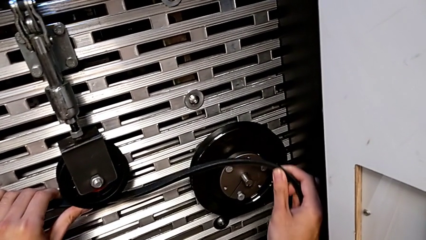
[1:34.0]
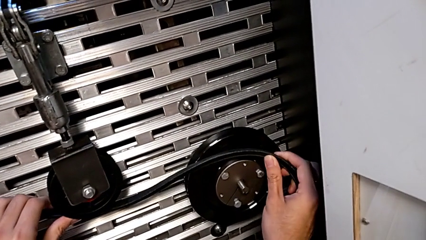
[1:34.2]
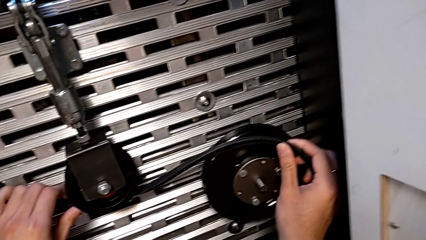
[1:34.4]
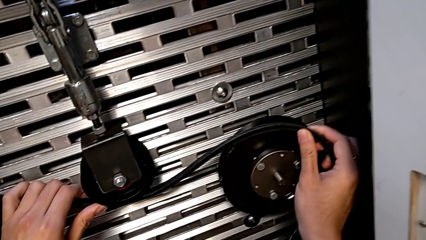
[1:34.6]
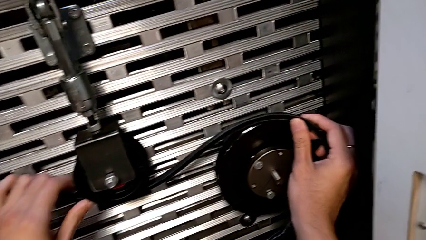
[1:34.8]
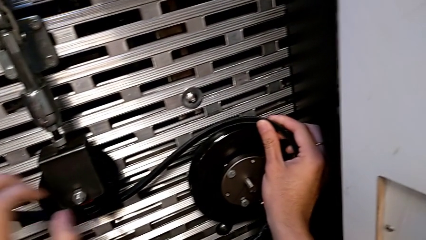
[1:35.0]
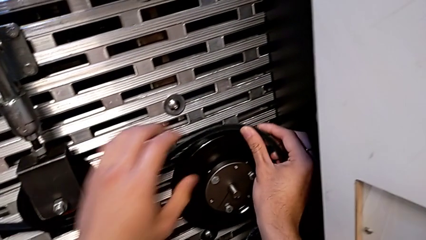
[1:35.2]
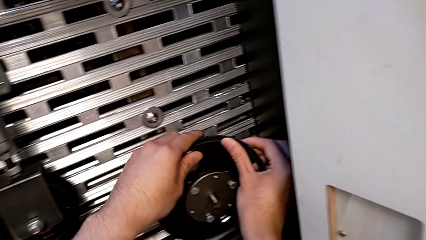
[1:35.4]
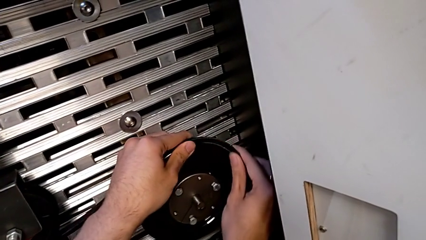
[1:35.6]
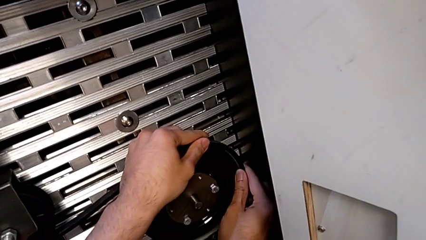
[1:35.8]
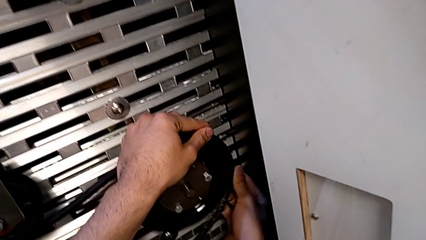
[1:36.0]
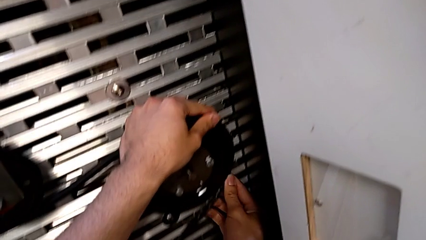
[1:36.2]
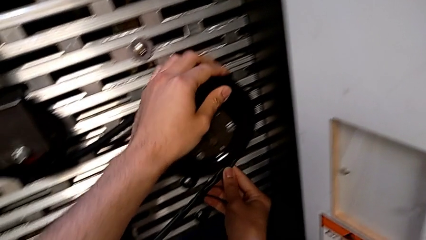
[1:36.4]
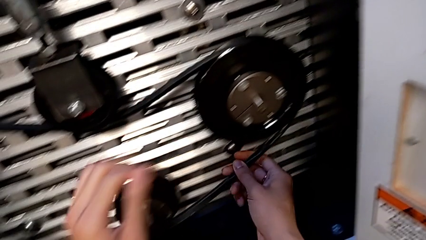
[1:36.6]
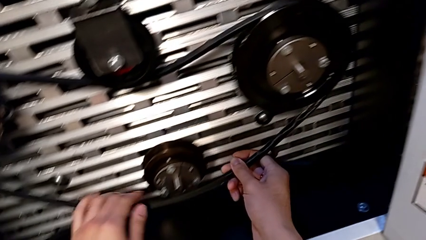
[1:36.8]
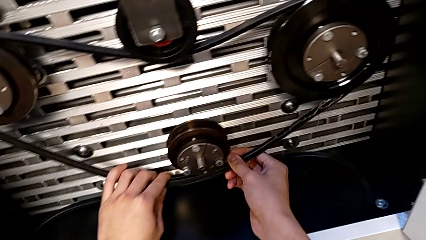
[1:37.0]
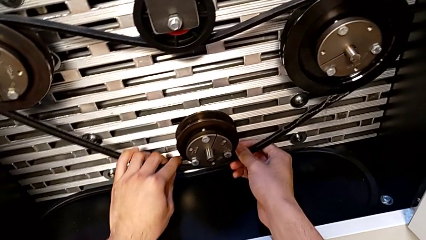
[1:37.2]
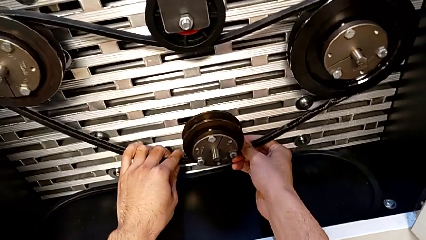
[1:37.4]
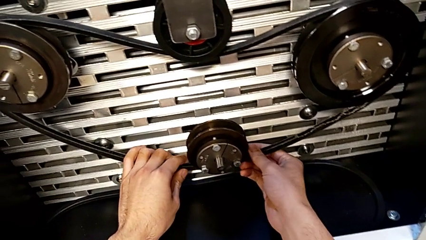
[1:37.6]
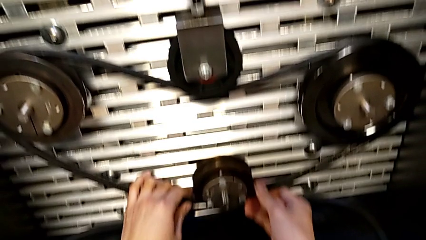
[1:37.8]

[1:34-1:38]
The camera wearer is assembling the new belt for the old one. They keep assembling the old belt.

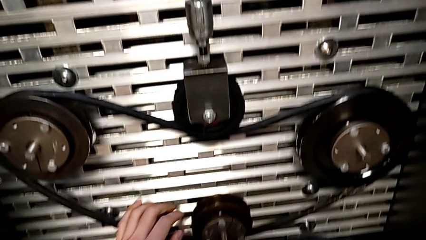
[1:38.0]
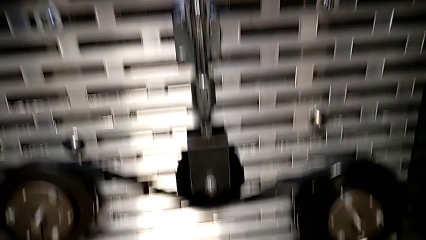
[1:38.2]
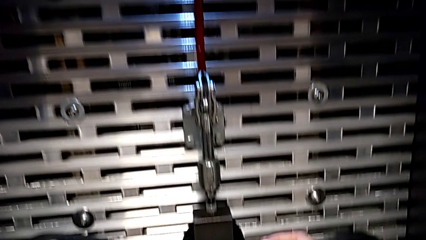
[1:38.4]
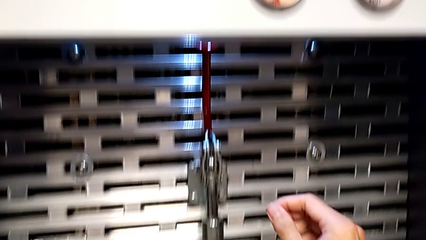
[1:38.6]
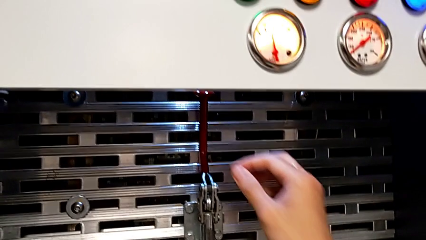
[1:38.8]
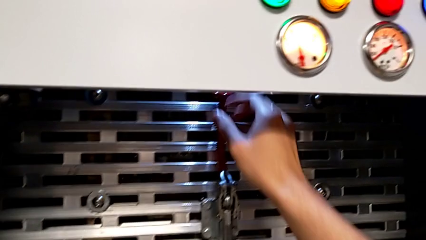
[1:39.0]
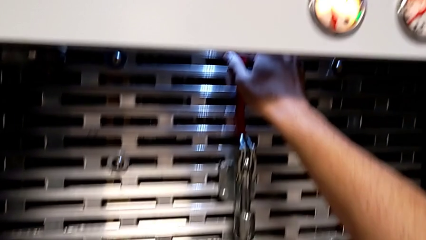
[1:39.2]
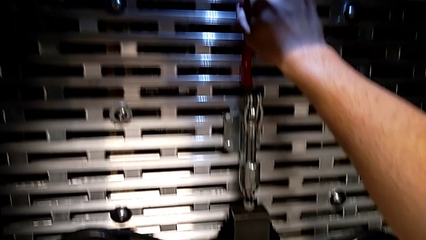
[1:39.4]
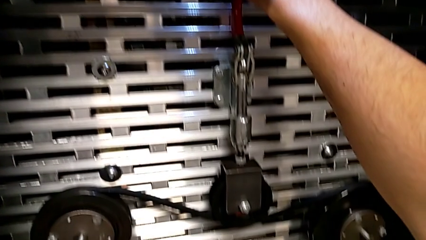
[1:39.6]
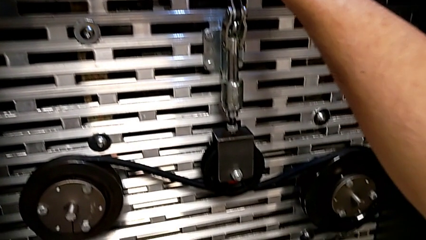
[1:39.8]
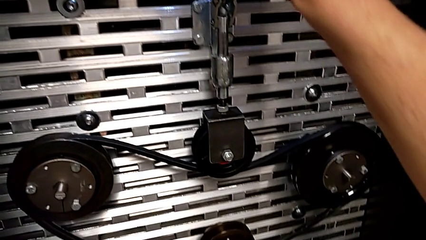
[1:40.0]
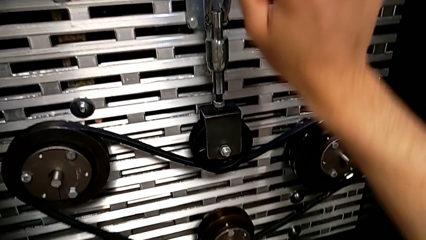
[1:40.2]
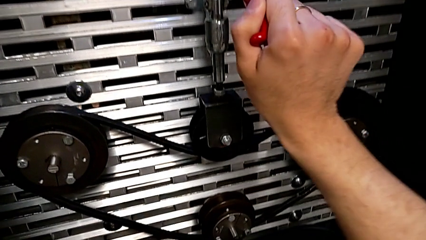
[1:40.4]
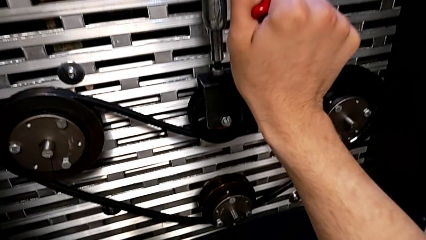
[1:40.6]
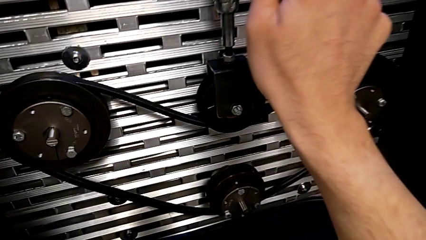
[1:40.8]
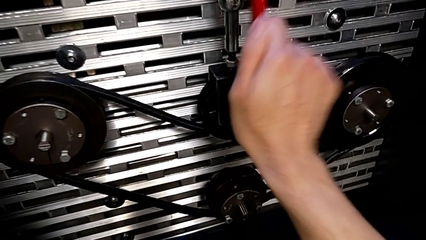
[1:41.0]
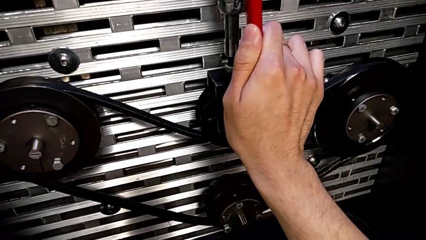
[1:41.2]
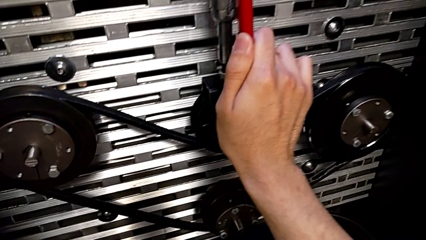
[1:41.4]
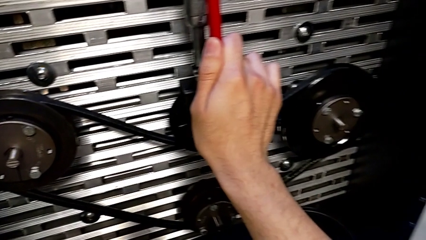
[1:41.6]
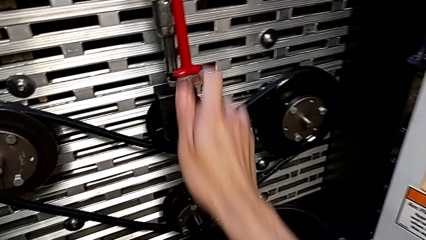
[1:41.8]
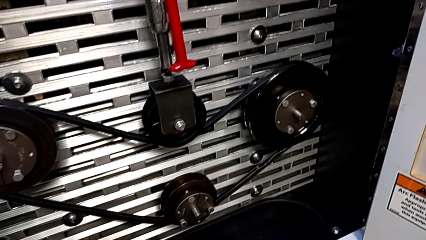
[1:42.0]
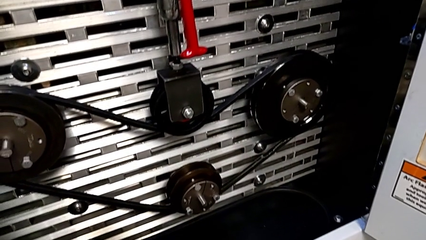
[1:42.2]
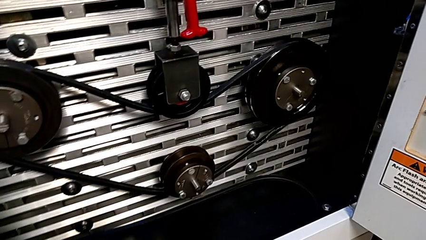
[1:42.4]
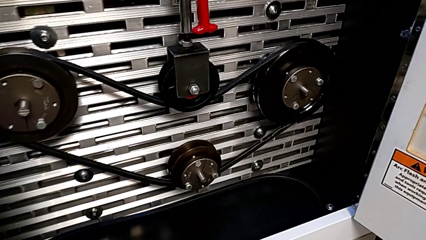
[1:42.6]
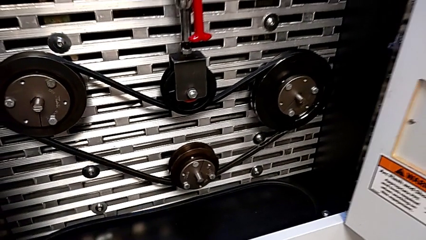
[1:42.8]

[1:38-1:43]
The camera wearer pulls down the red lever. They grab the red lever and push it.

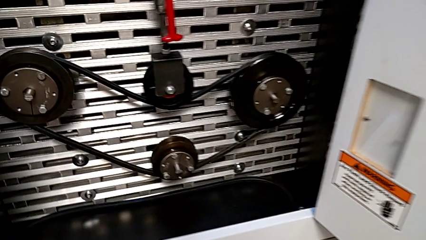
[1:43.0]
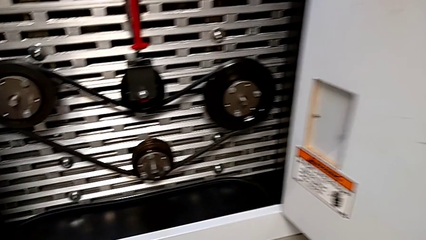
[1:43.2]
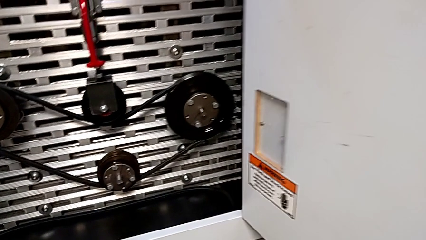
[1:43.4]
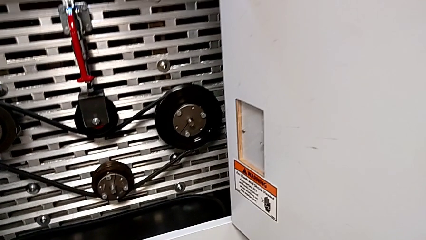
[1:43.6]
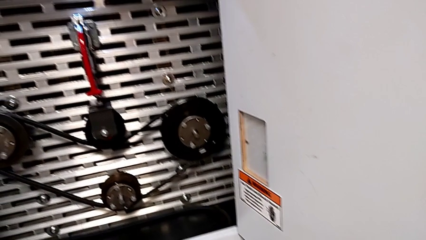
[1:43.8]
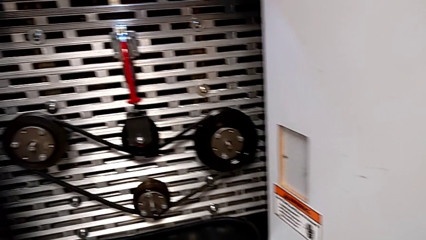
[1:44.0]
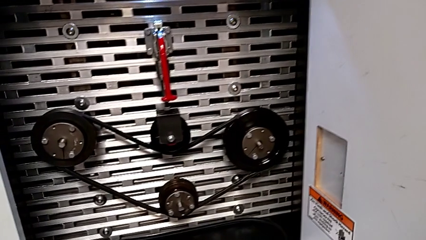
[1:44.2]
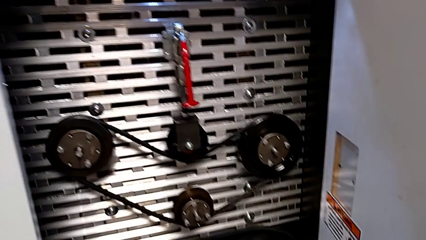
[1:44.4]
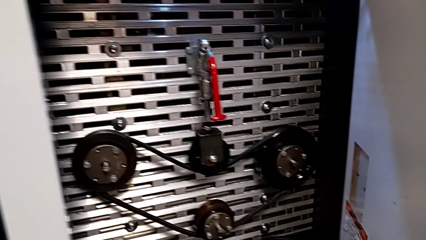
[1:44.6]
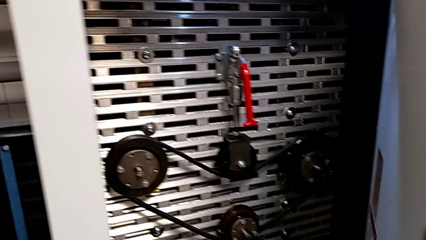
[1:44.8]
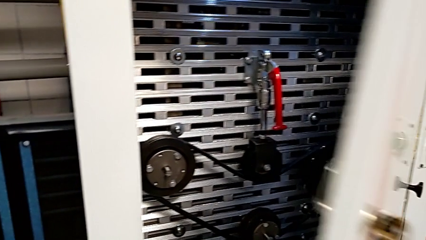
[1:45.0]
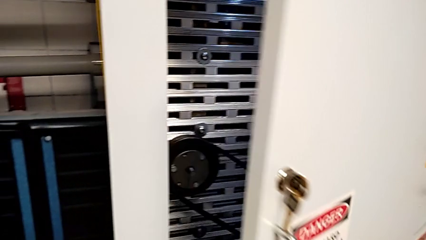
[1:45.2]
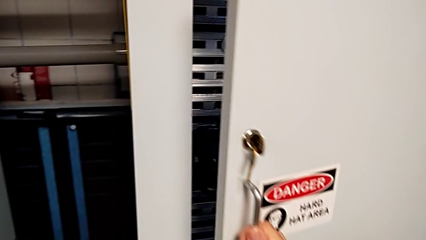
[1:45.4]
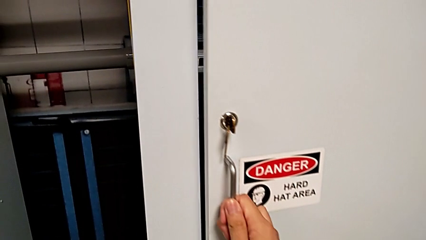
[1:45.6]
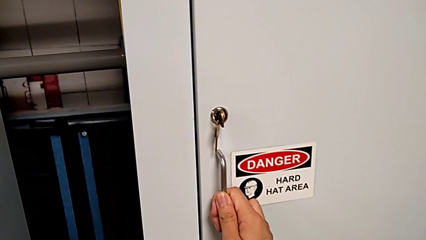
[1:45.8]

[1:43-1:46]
The camera wearer closes the front panel door. They close the front panel door.

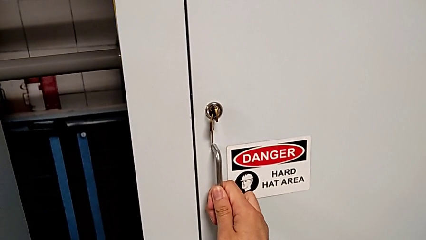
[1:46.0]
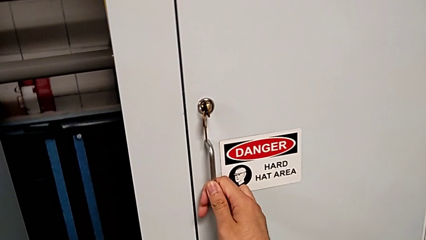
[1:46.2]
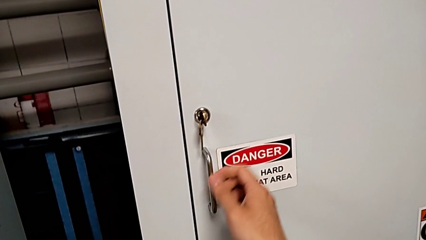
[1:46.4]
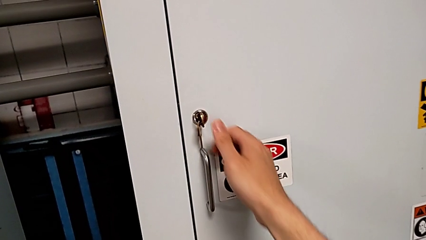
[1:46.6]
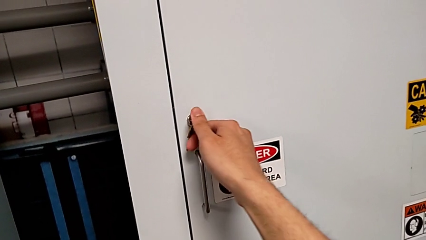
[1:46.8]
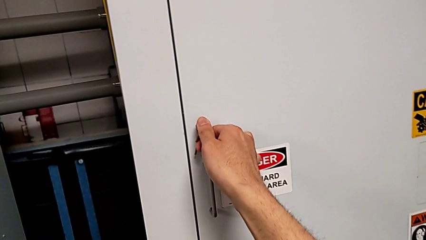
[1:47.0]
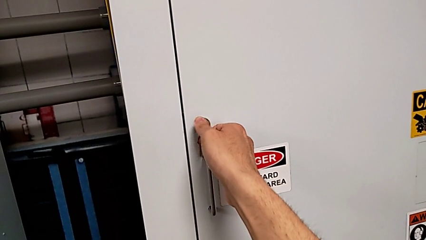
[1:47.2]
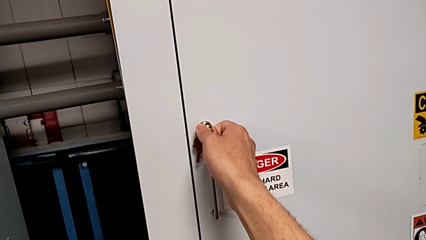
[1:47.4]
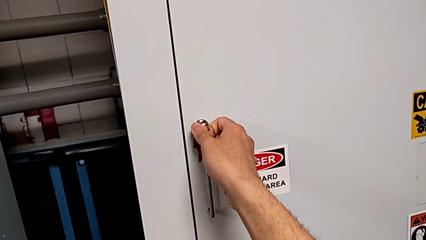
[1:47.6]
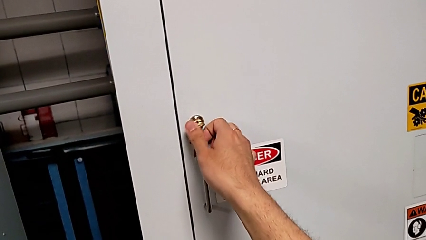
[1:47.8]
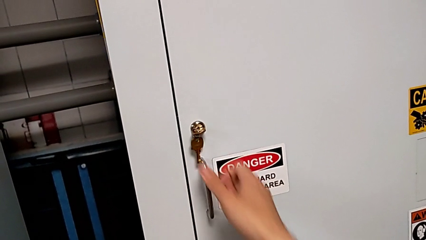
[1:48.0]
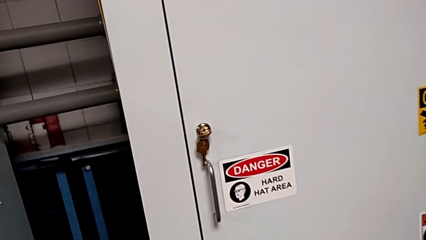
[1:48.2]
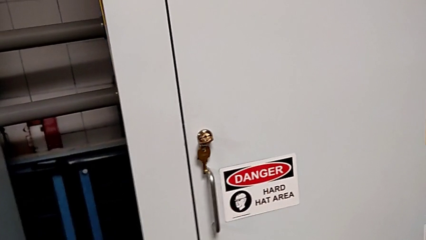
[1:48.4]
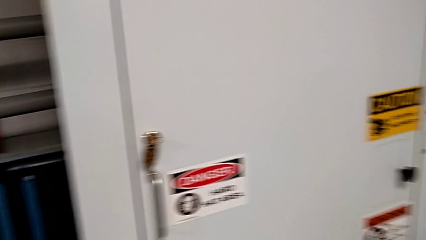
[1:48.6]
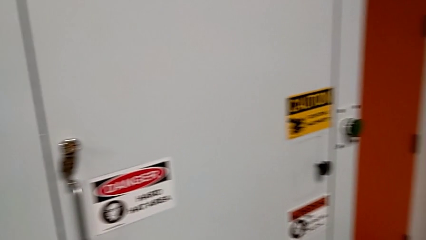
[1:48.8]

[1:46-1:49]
The camera wearer locks the front panel door. They lock the front panel door.
